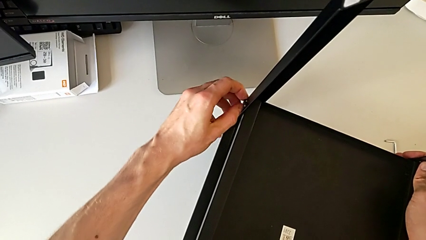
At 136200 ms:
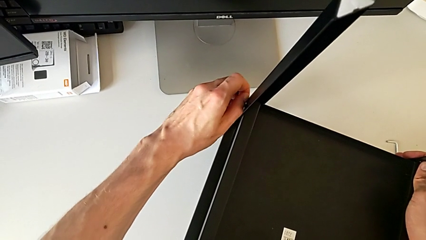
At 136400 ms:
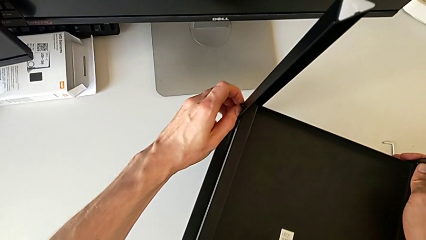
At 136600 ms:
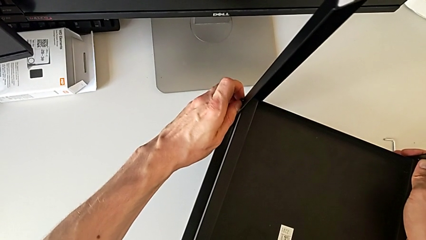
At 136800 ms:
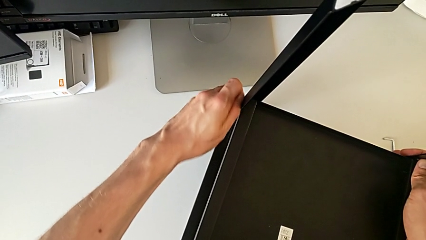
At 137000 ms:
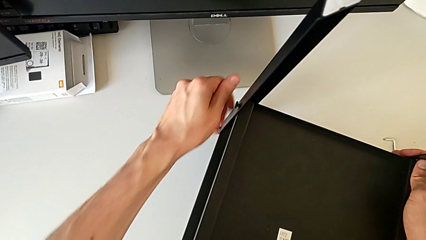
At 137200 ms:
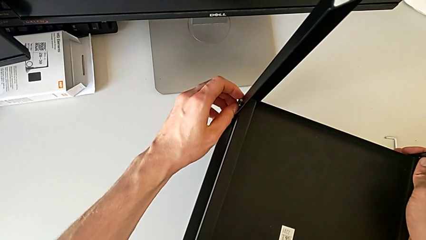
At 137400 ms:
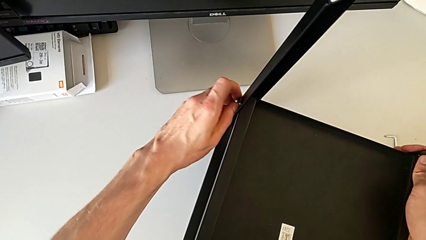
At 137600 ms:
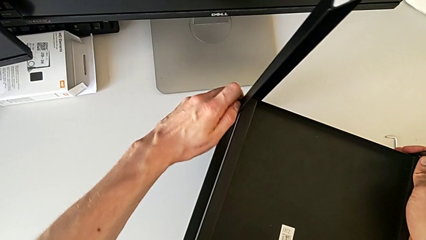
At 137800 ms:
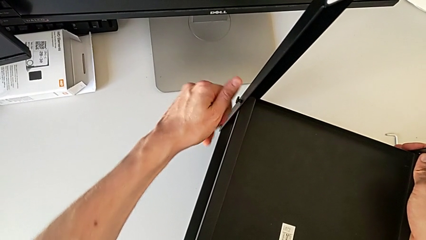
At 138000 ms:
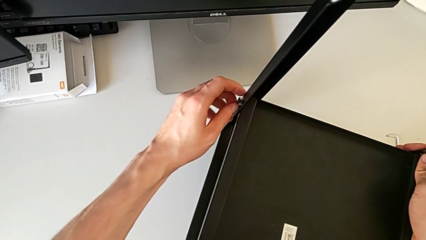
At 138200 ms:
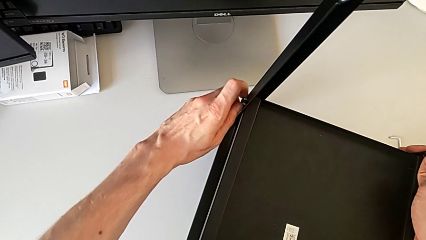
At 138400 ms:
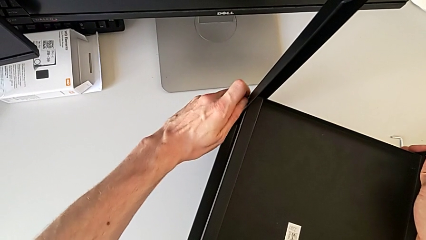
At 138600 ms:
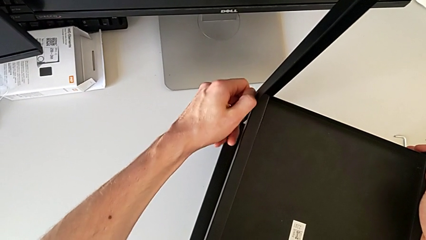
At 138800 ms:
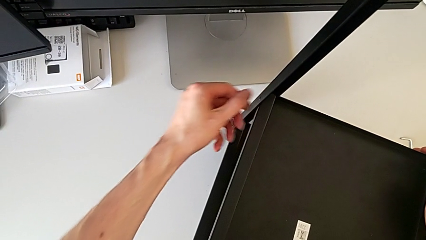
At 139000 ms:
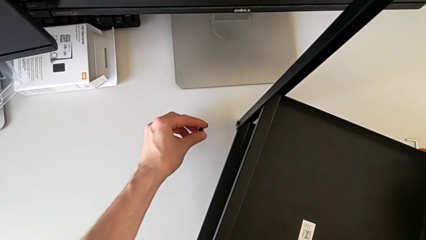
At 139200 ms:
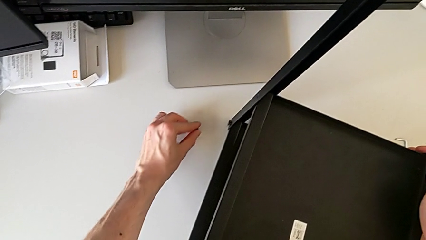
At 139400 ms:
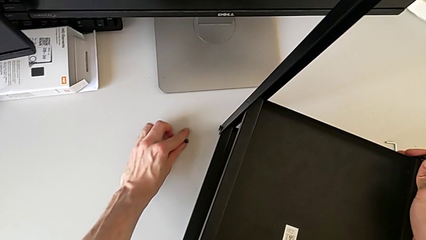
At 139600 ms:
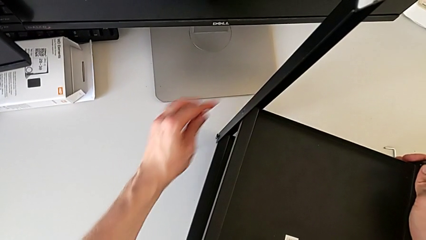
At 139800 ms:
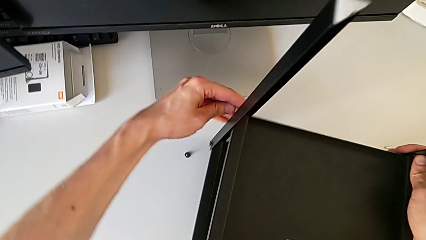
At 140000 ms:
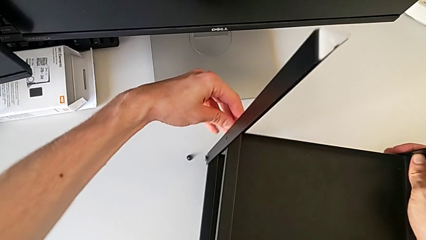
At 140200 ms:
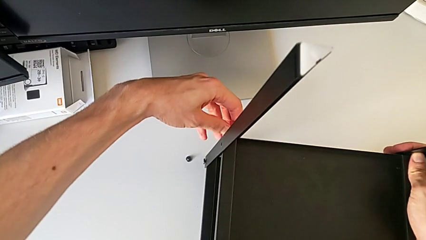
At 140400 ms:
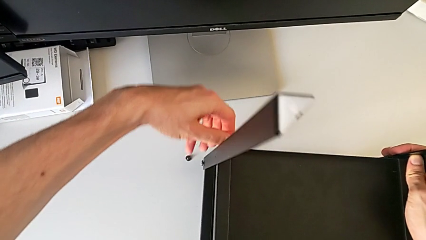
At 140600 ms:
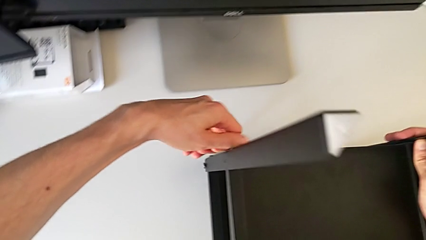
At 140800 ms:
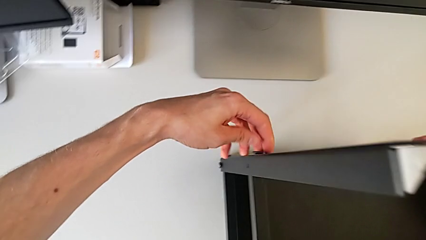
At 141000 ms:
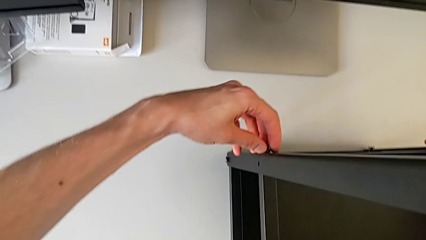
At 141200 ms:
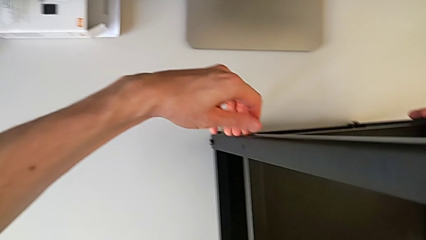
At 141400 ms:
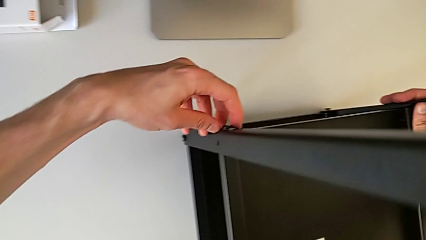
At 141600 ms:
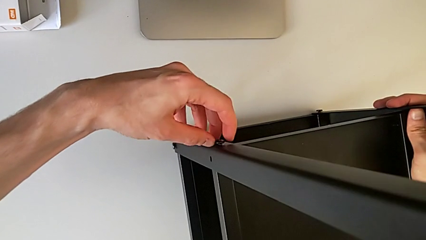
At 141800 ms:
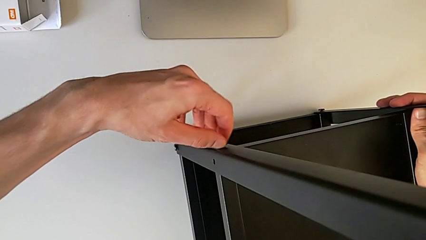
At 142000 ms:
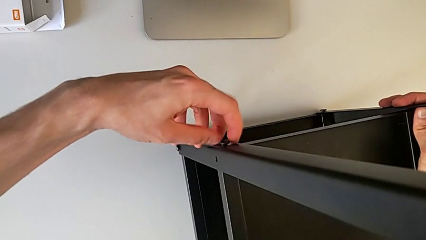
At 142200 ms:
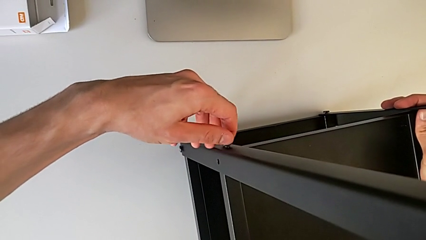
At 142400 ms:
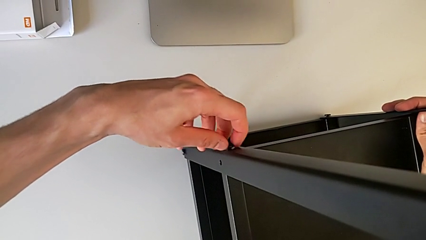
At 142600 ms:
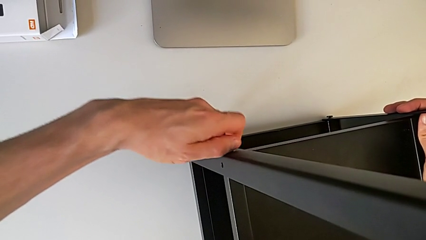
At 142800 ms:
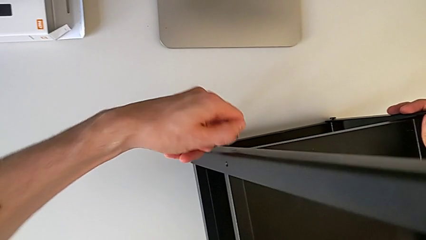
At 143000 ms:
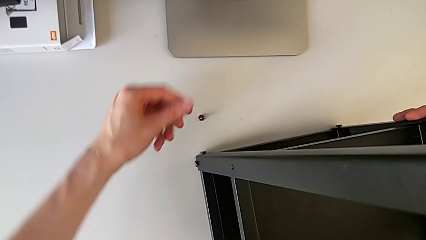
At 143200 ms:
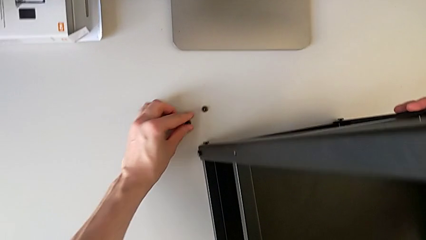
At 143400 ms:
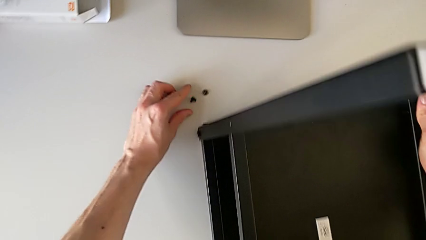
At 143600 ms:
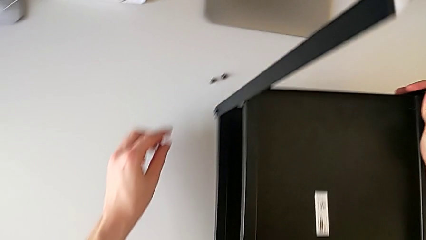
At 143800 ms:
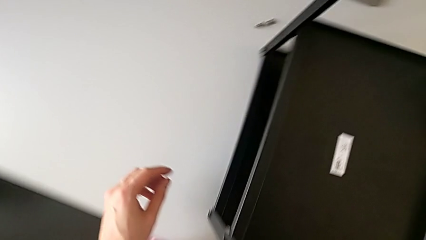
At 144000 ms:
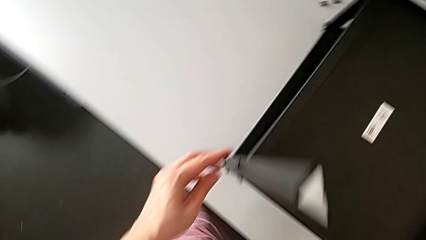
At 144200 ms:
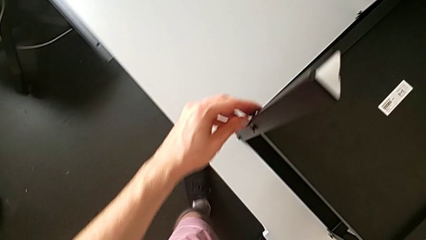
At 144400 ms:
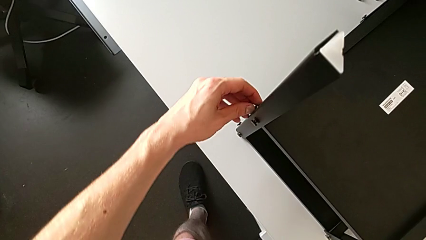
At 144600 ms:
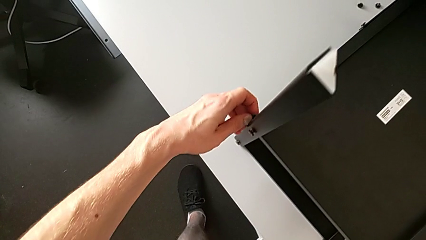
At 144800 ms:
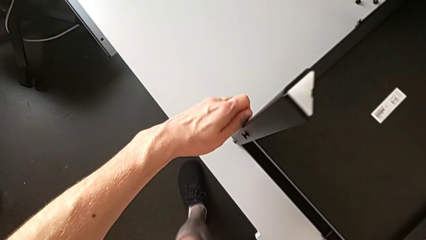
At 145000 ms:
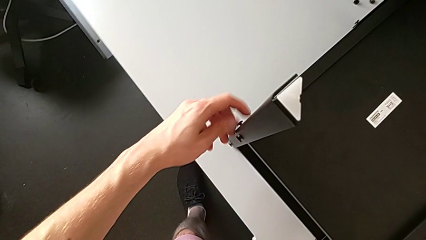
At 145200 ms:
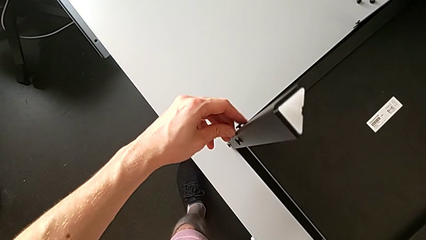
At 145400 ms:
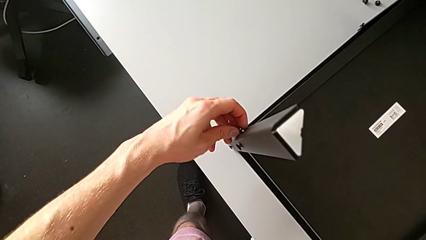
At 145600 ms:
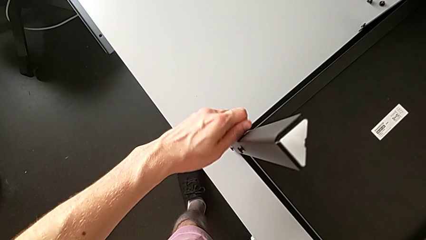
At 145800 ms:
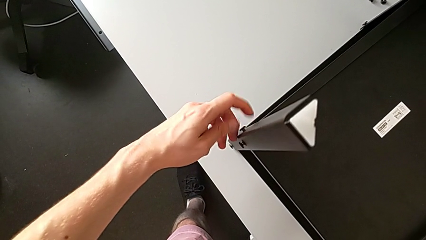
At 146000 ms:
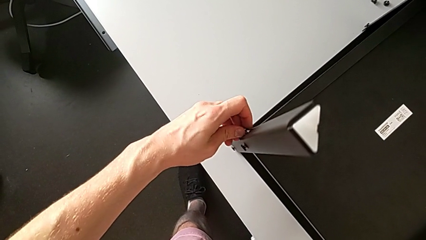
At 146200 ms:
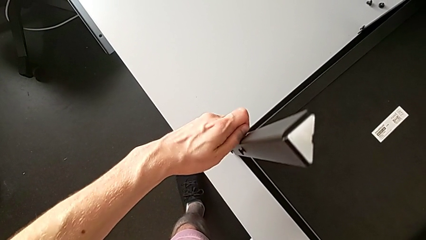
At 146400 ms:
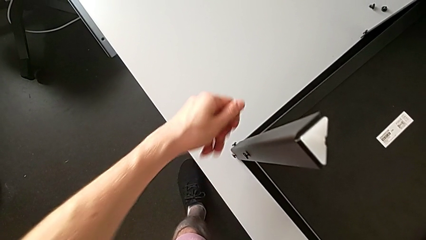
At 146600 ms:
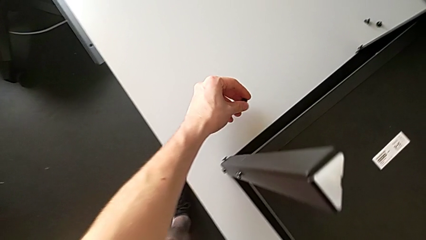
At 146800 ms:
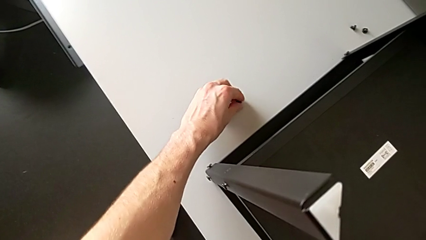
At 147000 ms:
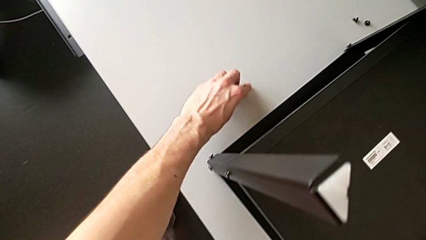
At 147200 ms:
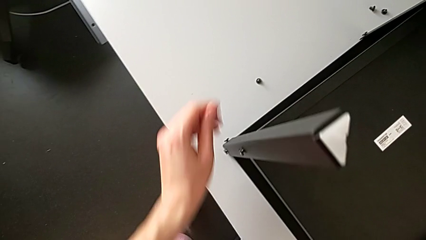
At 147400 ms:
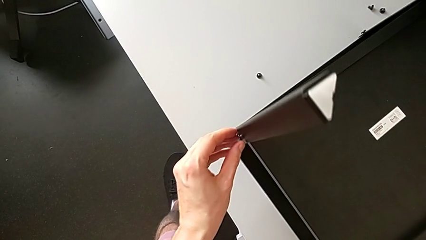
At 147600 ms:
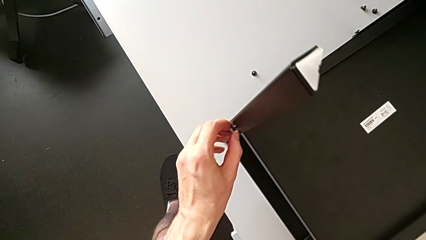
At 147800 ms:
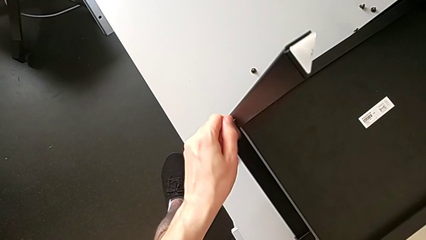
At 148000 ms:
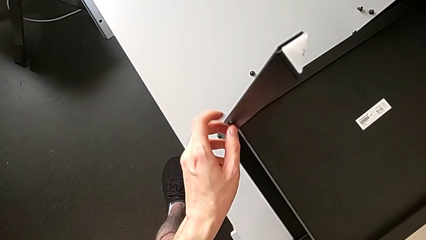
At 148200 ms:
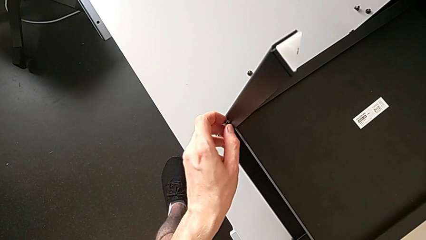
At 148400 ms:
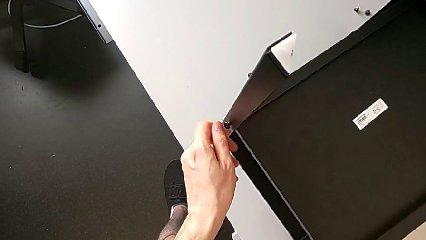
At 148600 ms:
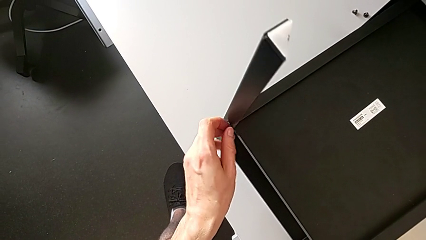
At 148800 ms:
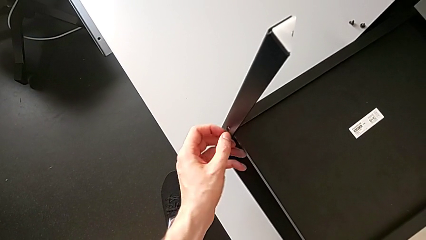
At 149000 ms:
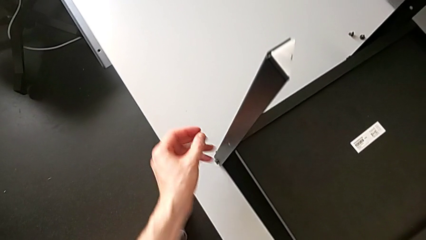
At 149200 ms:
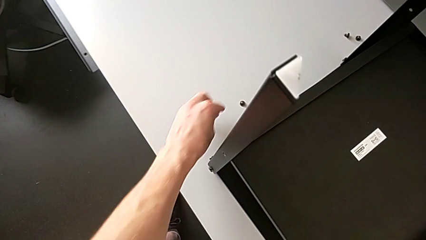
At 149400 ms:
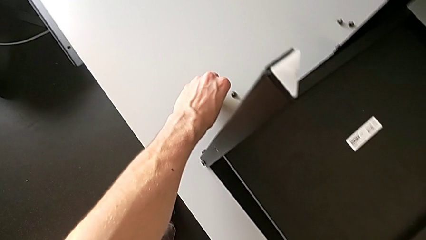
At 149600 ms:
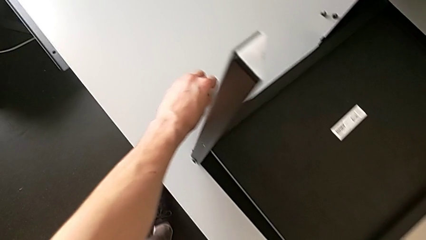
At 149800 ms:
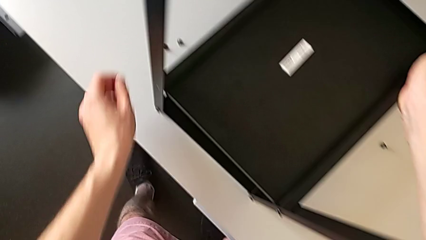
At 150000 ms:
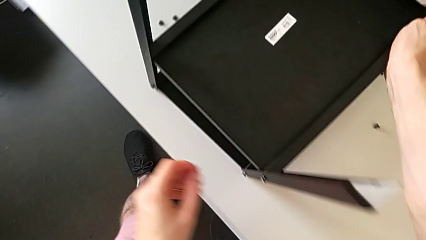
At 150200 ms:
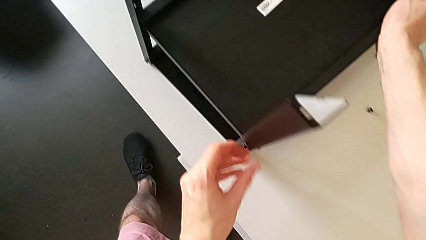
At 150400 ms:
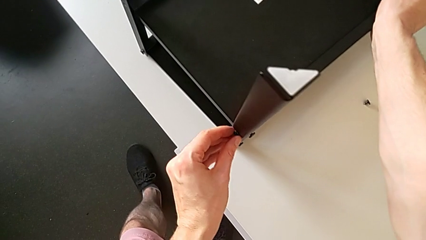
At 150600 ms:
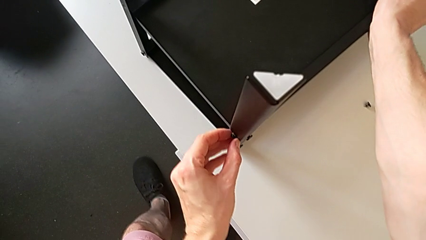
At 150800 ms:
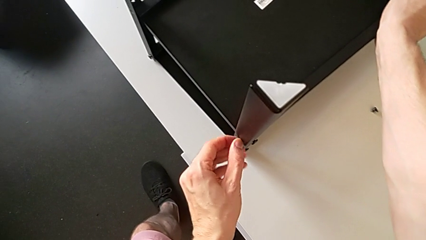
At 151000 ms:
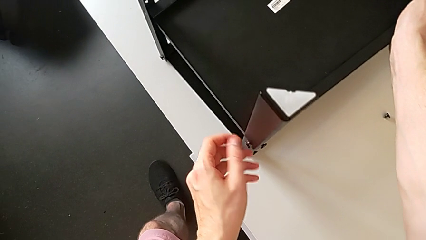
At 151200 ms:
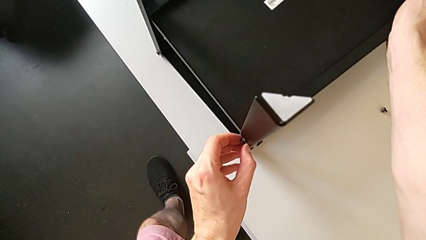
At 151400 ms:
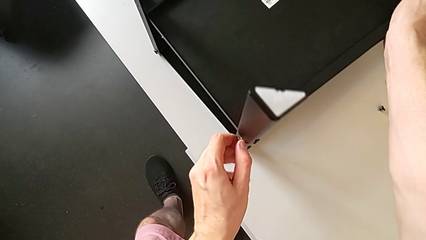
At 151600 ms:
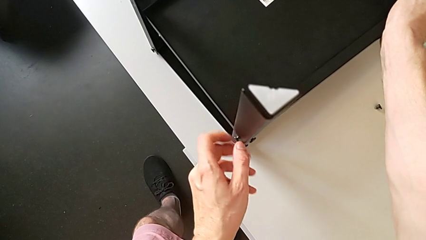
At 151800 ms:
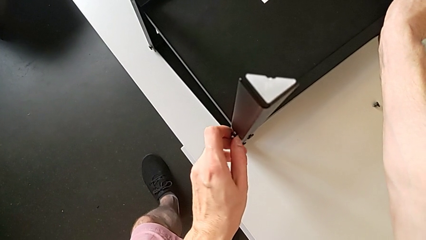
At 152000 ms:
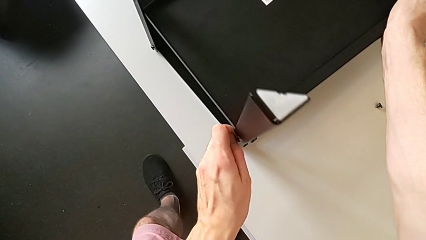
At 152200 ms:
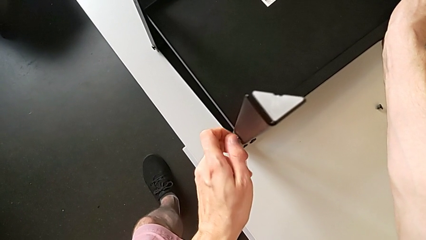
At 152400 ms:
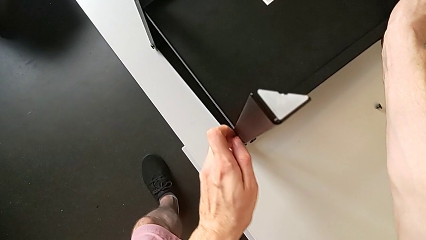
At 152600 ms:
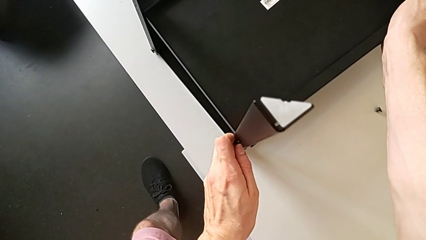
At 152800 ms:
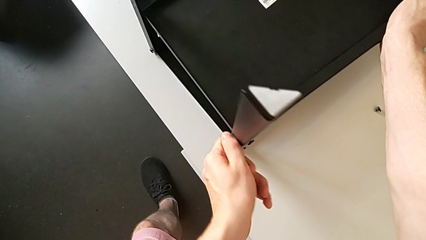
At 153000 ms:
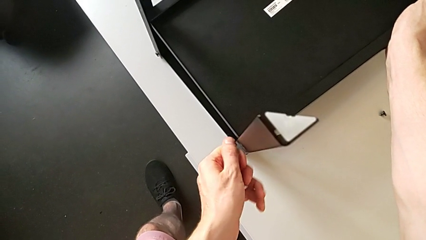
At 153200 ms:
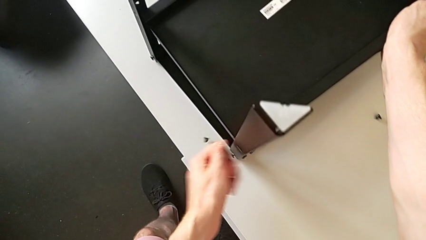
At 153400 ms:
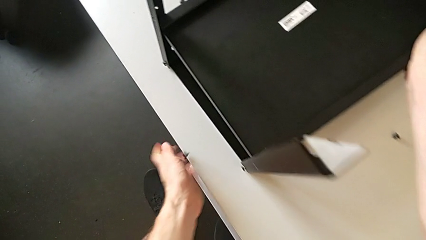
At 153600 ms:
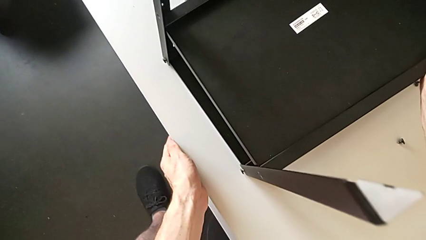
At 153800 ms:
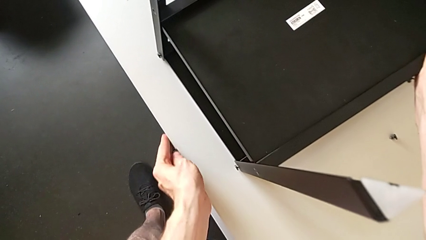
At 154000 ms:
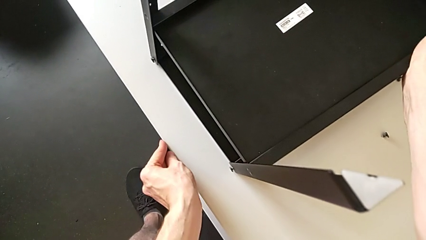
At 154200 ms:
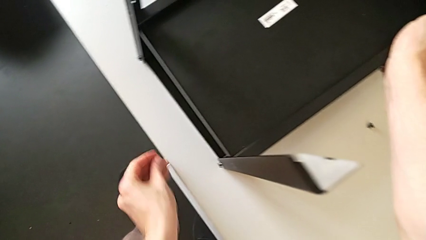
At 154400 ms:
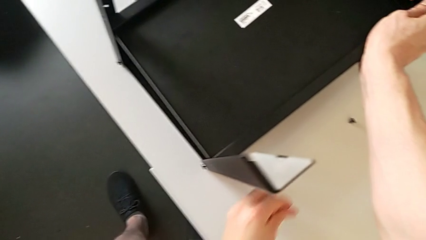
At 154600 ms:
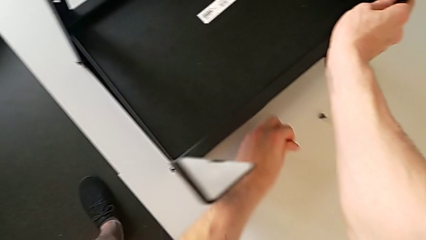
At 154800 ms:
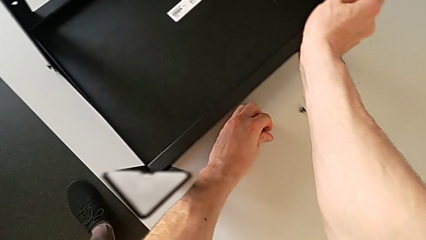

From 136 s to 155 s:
The camera wearer is disassembling the lower tray. They unscrew the hex socket head, disassemble it, place it, approach the hex socket head, unscrew it, disassemble it, place it, approach the hex socket head, unscrew it, disassemble it, place it, approach the hex socket head, unscrew it, disassemble it, place it, approach the hex socket head, unscrew it, disassemble it, wrongly drop it, grab the hex socket head and place it.
